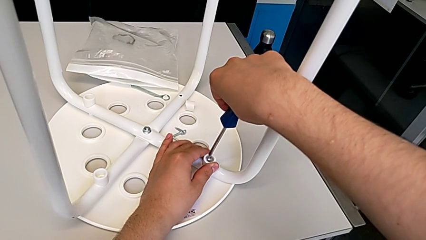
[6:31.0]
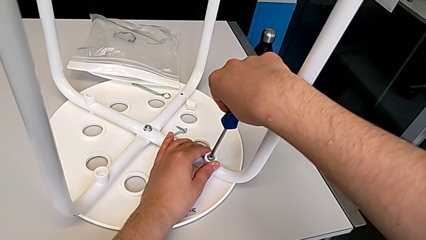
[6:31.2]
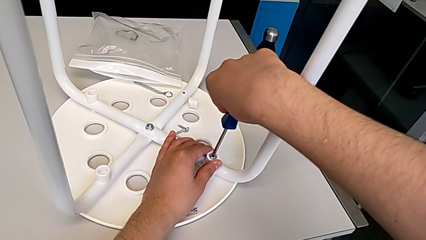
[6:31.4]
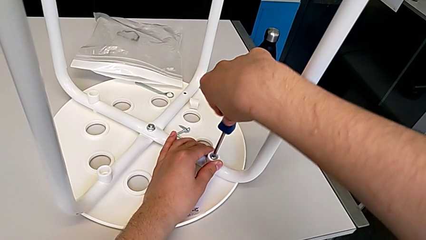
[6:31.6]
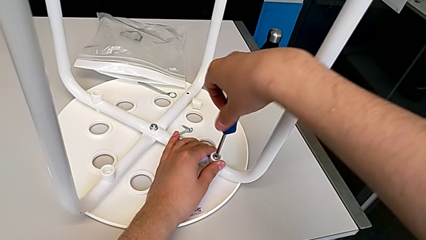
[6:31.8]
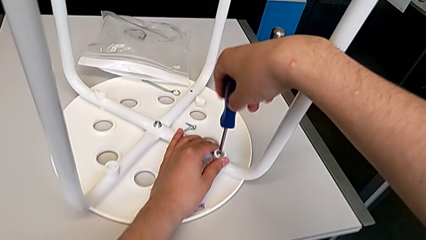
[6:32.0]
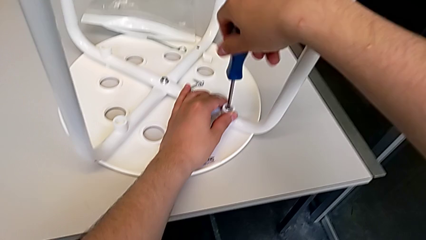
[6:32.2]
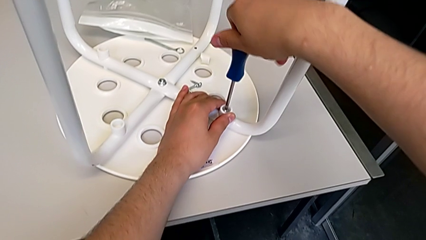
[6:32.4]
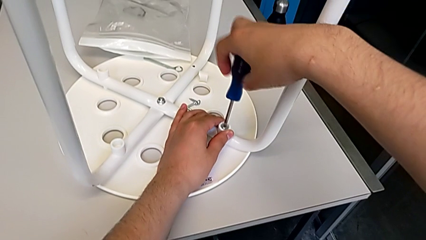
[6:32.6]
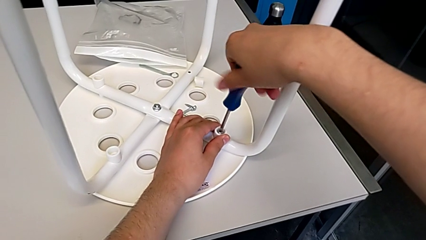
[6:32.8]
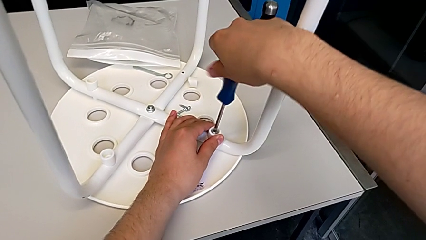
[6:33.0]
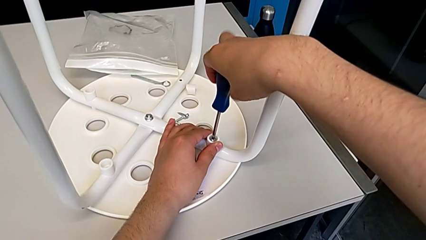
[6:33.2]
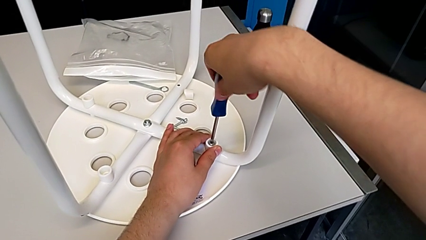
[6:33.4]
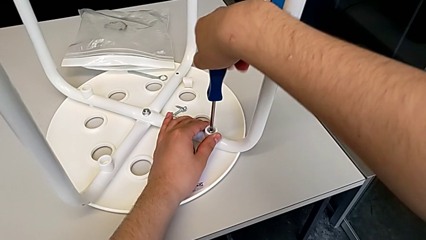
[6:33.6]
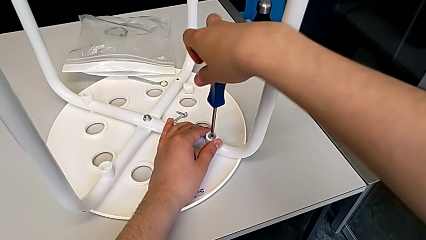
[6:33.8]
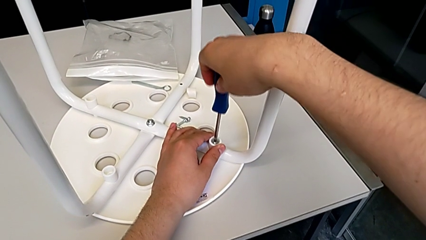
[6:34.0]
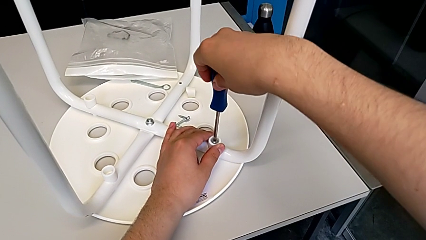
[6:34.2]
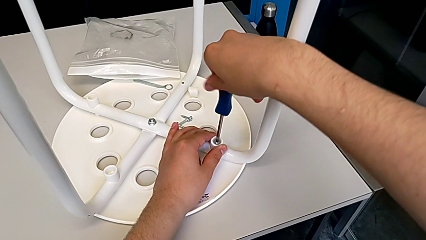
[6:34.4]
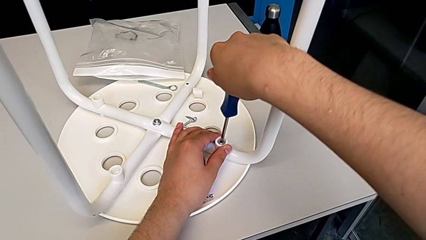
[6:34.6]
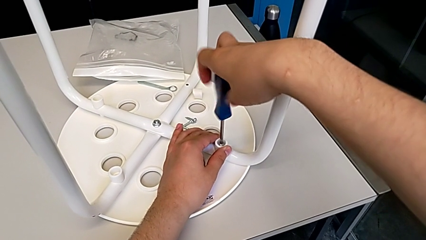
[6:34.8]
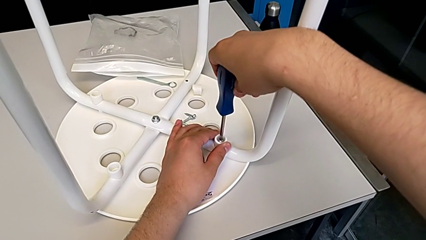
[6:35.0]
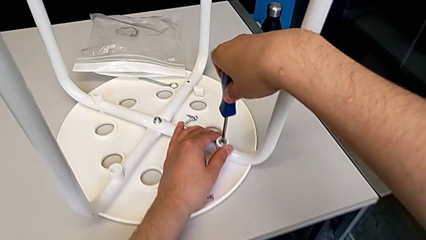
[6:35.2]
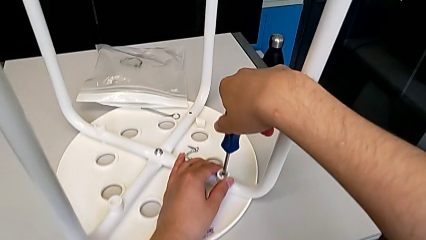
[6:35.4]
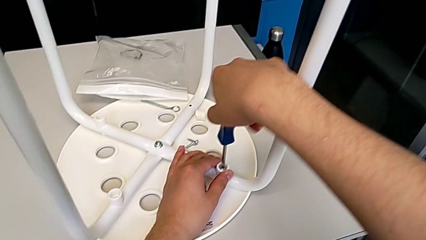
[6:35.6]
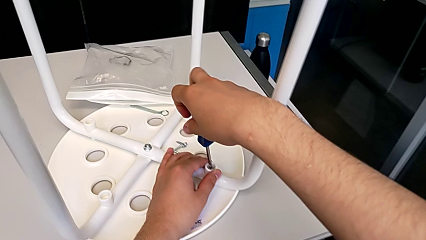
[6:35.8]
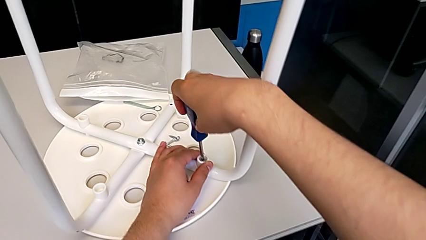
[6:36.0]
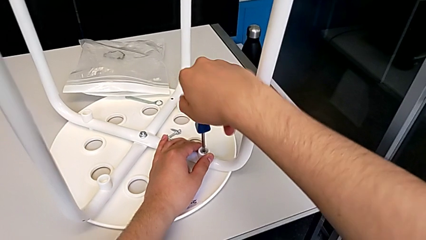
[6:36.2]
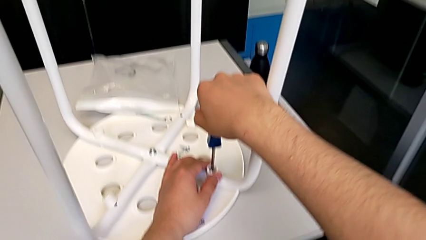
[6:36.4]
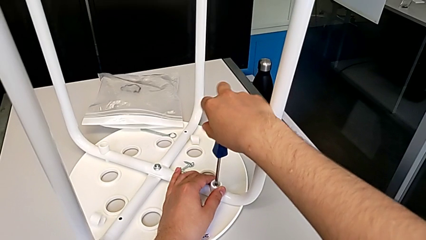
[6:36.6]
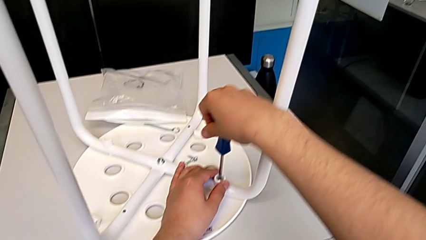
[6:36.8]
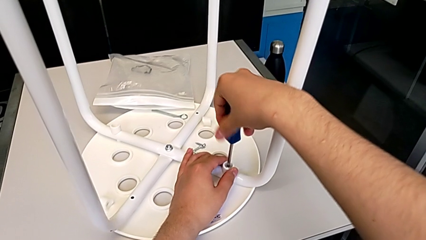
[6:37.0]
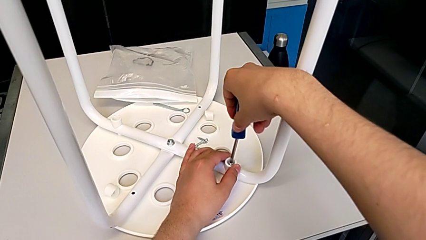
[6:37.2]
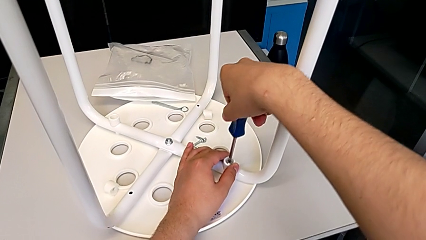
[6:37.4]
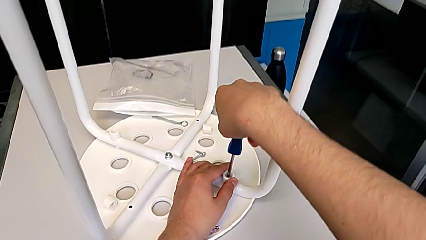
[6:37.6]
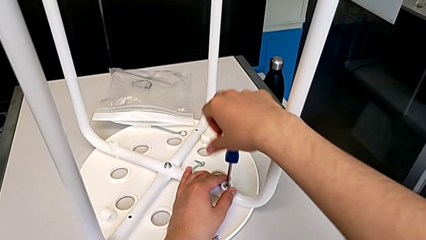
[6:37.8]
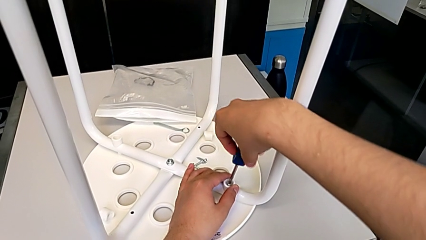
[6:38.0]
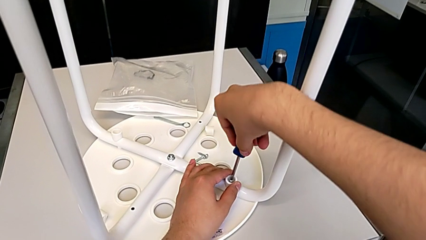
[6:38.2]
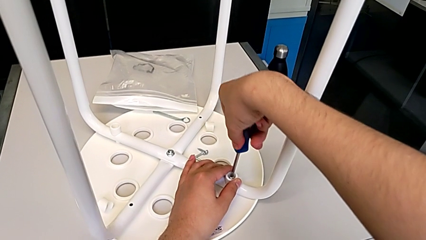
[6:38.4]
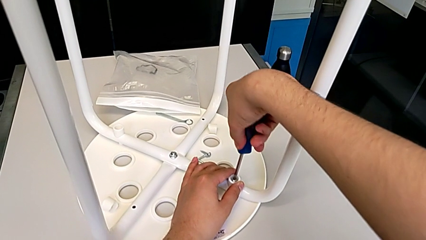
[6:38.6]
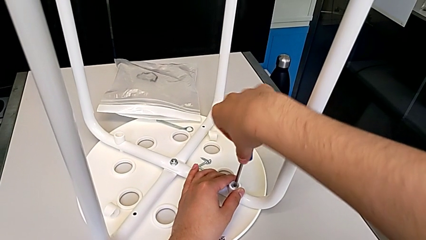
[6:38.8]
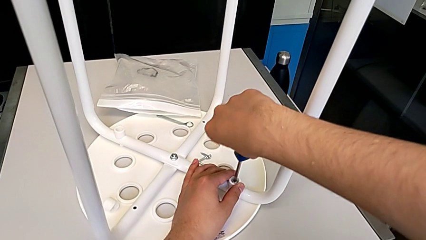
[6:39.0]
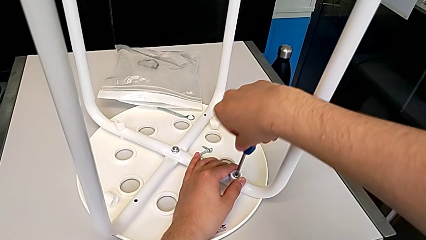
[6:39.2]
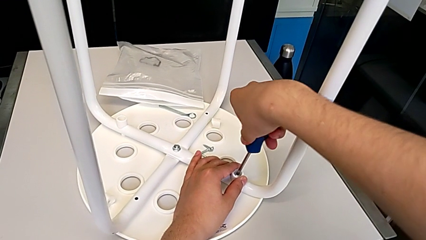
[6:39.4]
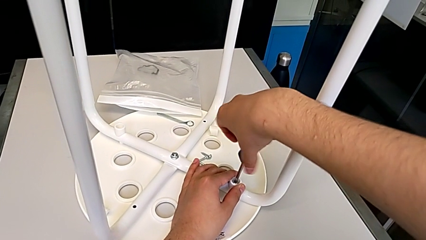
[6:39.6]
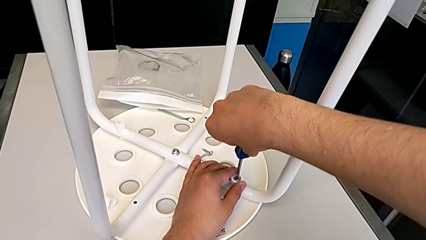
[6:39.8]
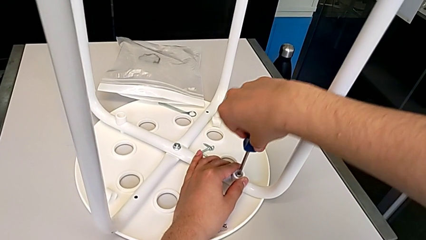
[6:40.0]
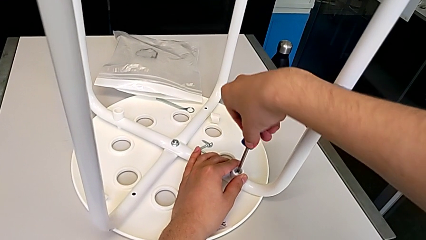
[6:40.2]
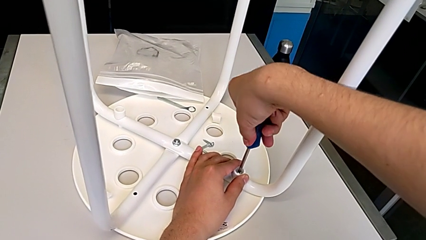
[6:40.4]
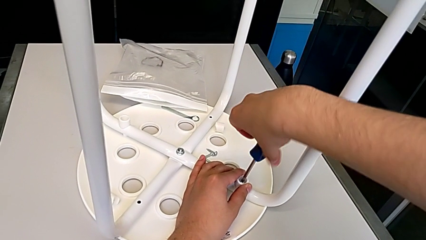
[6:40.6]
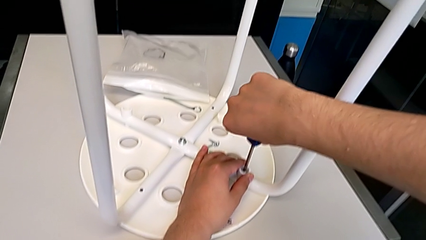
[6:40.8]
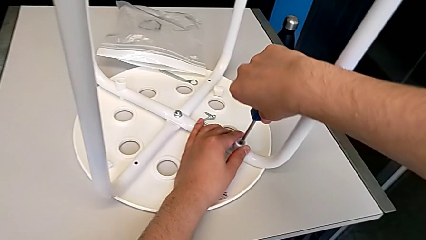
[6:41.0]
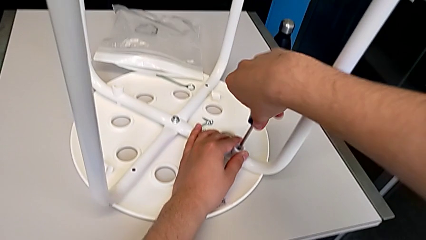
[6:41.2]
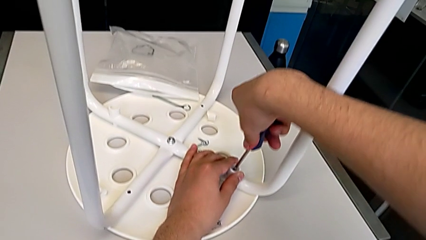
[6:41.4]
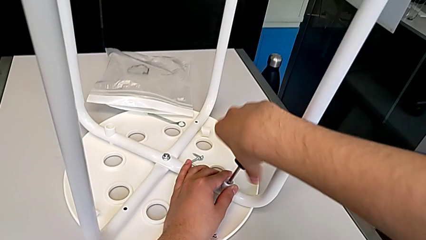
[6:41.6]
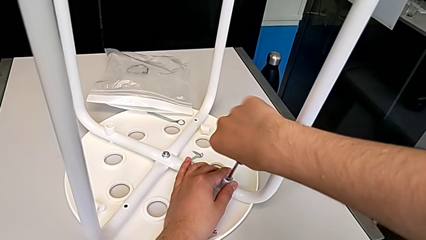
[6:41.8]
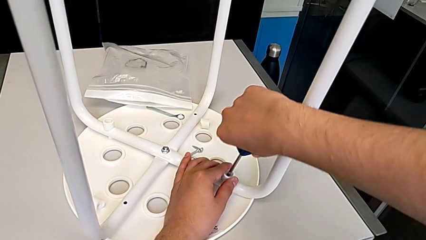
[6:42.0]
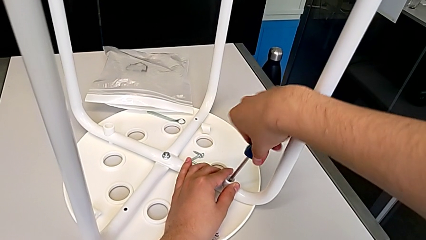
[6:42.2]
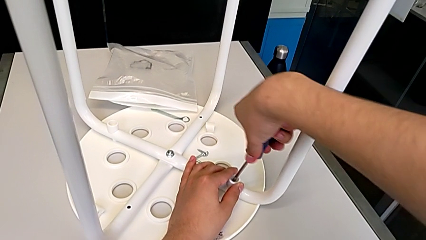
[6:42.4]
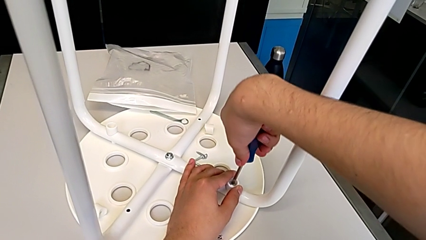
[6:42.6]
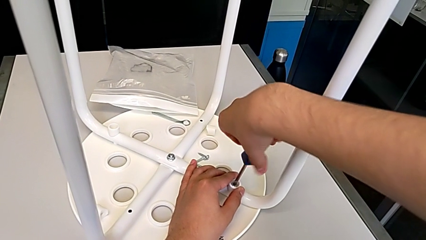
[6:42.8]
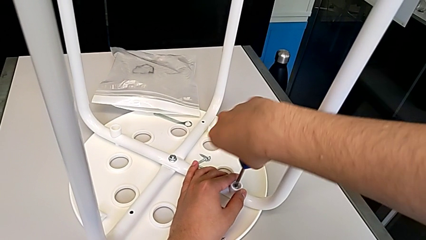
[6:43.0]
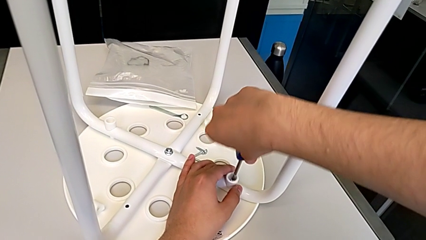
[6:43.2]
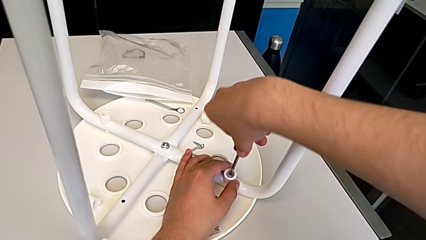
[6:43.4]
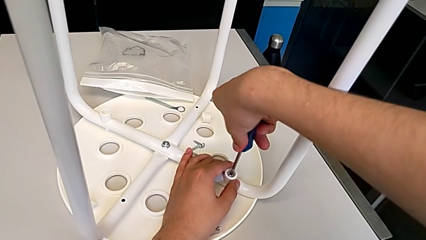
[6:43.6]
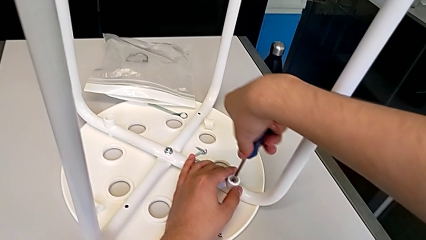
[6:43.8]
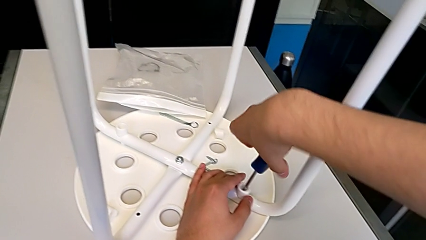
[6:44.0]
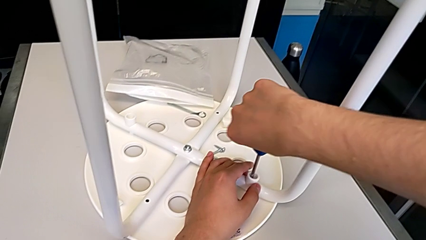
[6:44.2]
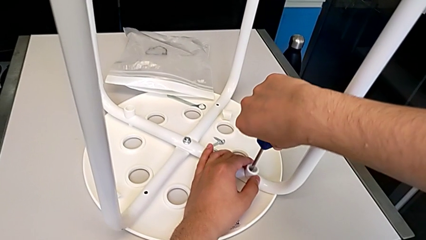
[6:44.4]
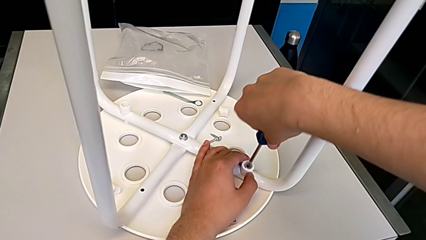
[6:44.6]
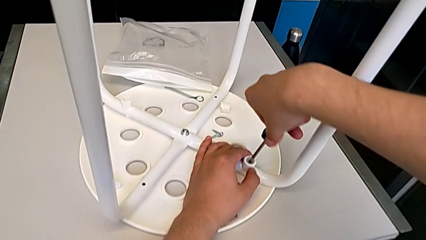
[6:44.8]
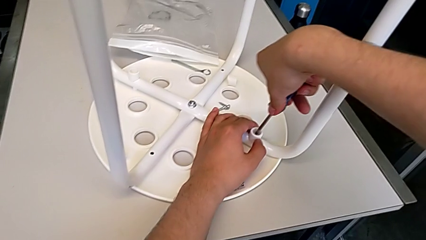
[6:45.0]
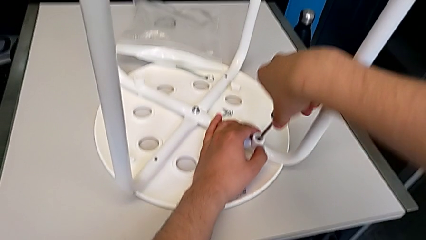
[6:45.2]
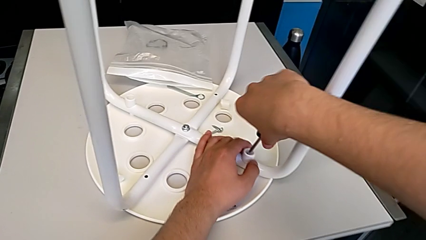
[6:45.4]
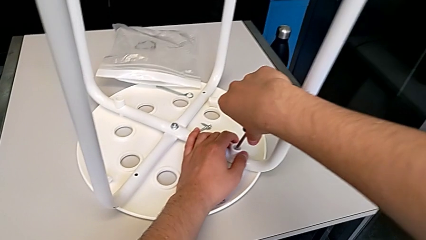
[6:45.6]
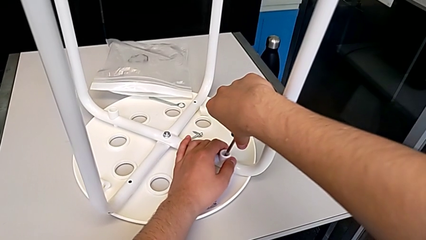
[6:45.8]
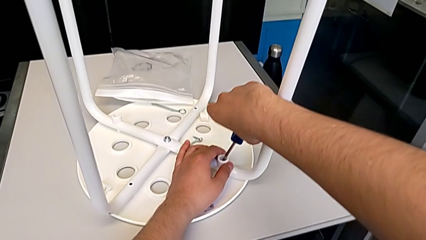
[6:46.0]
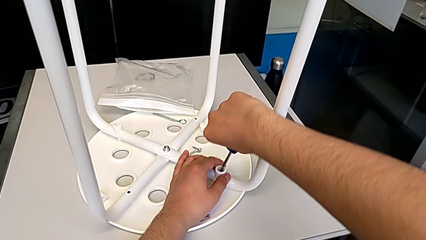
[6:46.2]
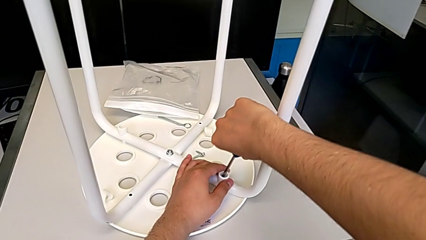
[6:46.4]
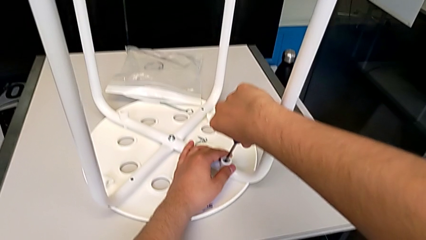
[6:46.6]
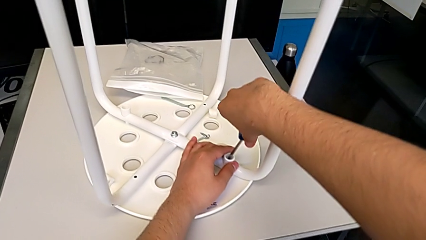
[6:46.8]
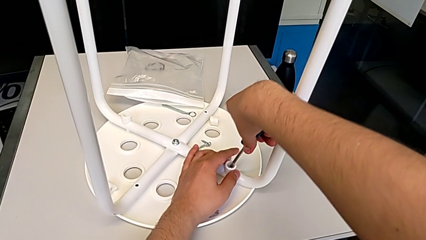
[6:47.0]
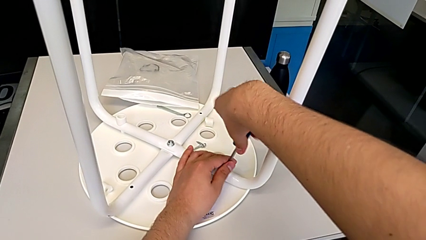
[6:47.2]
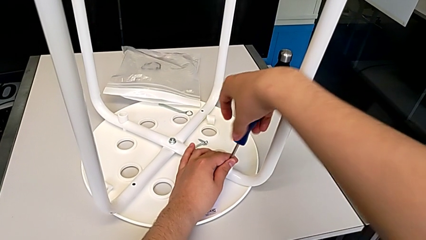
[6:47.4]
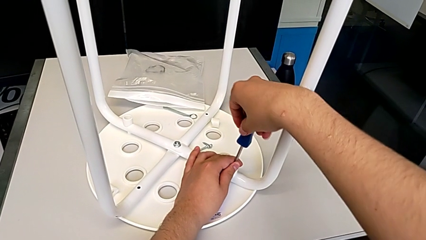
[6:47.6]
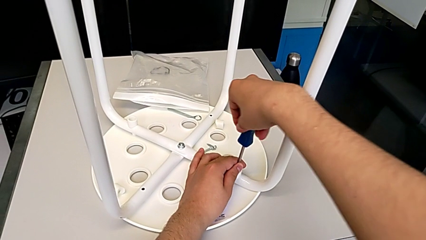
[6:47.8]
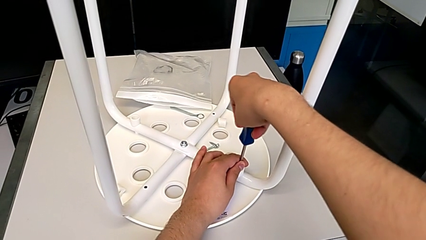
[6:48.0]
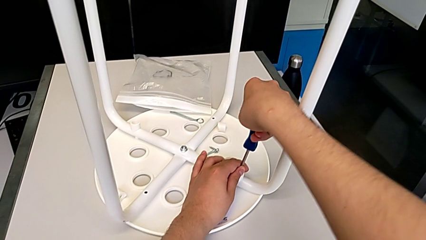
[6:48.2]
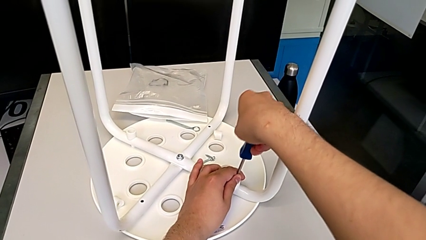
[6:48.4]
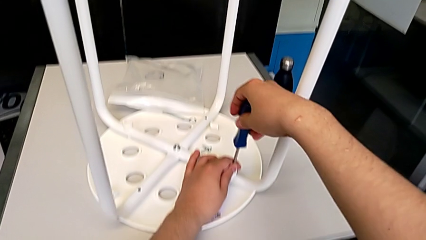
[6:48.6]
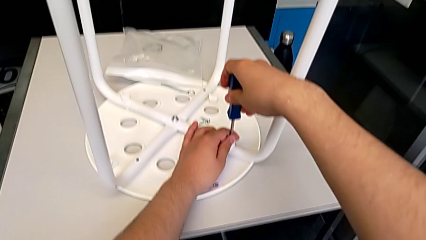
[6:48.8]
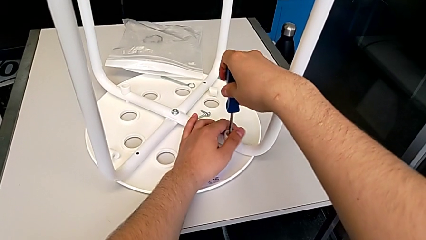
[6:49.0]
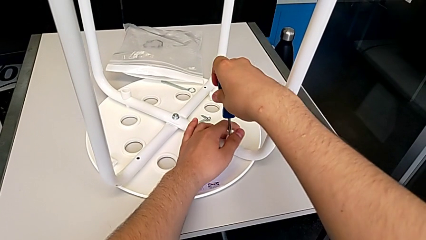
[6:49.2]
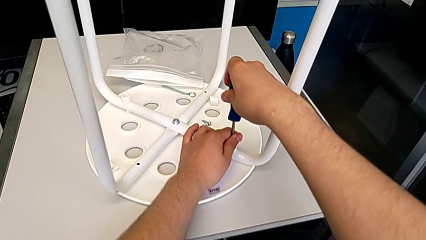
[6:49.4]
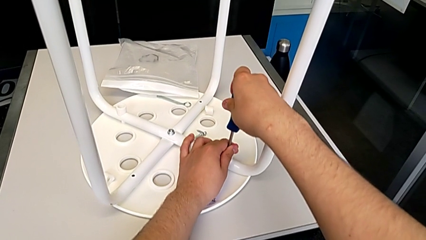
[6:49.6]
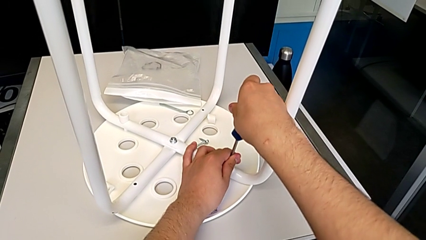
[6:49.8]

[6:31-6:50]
The camera wearer is screwing the first leg of the chair. They keep screwing the first leg.
